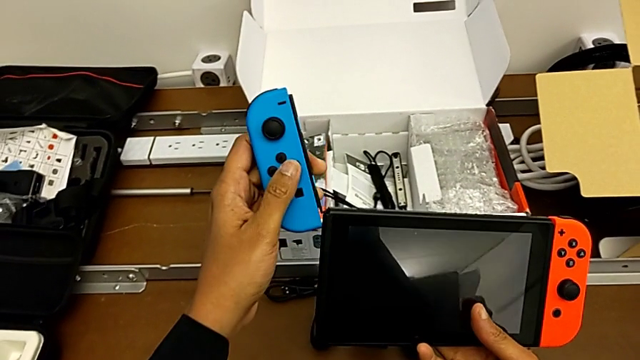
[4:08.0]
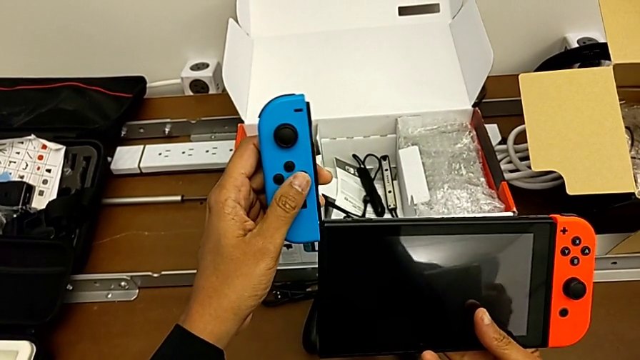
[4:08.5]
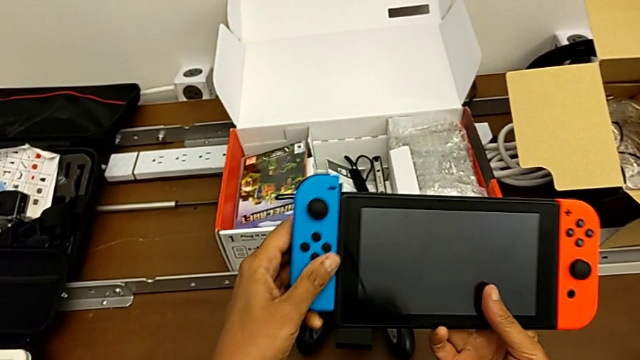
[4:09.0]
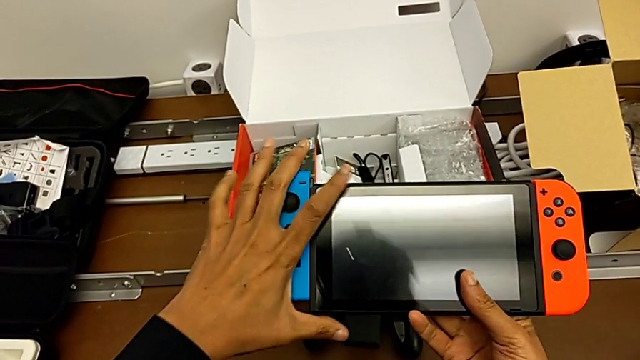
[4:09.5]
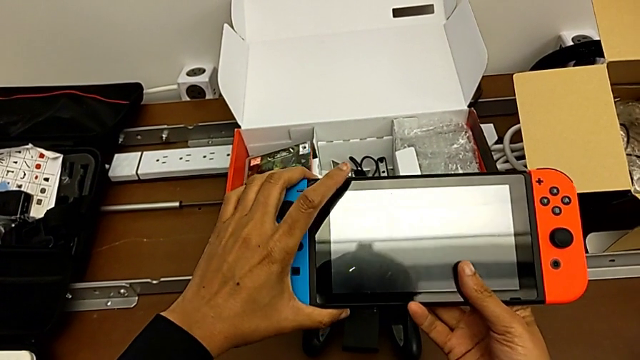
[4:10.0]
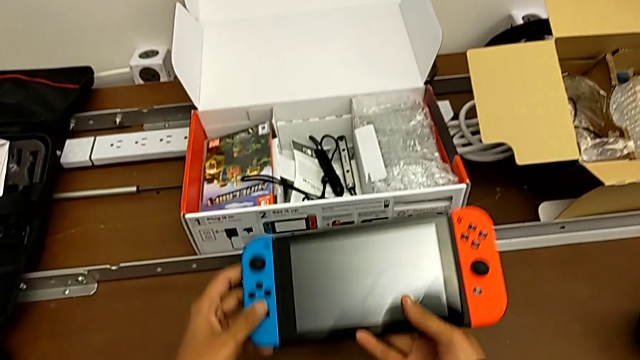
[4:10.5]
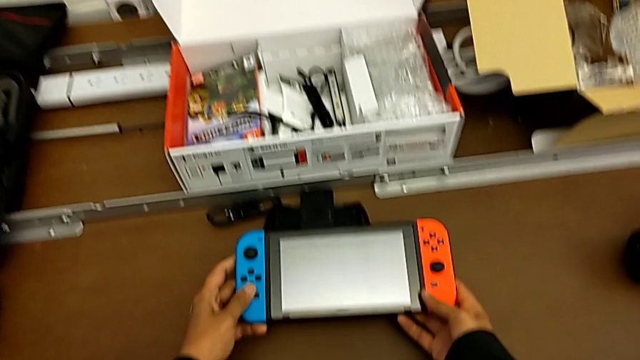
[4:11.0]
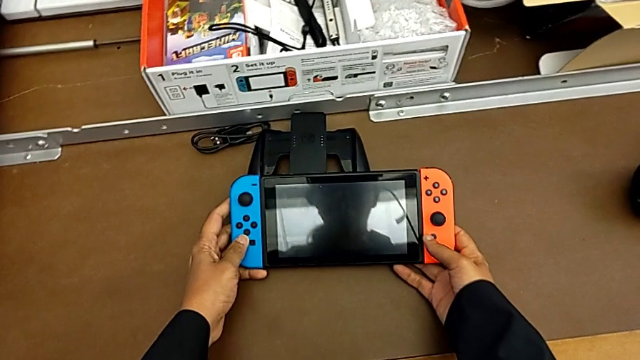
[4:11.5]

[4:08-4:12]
The camera wearer is assembling the Joy-Con controller into the Nintendo Switch. They begin to insert the blue Joy-Con controller.

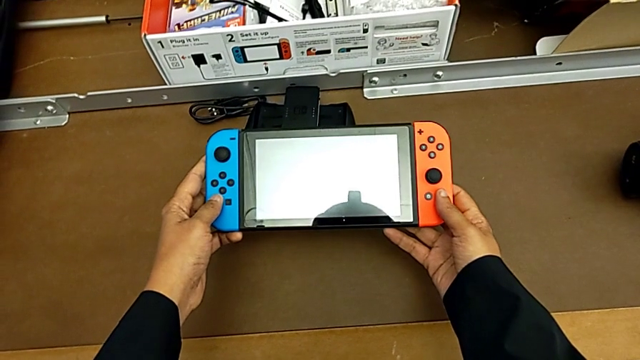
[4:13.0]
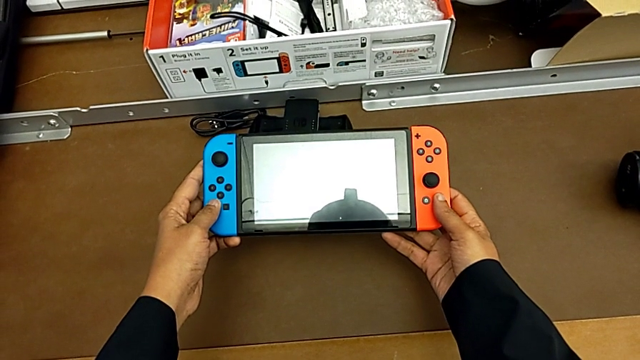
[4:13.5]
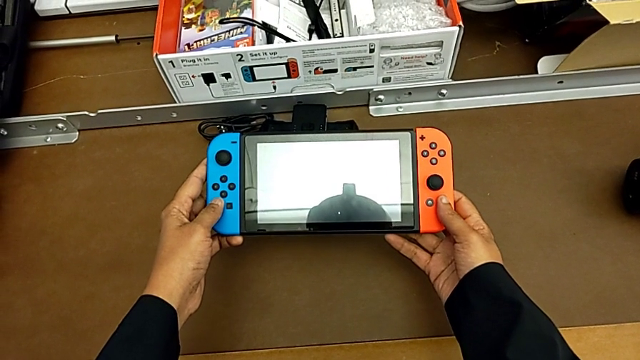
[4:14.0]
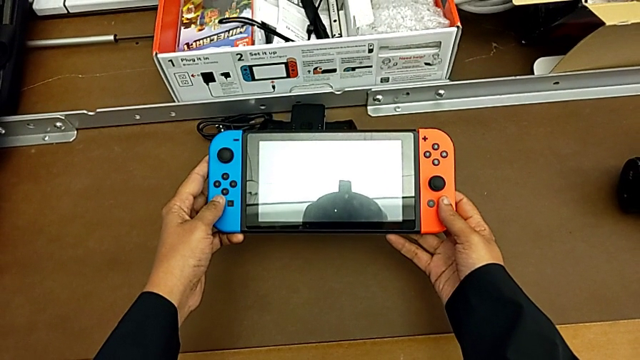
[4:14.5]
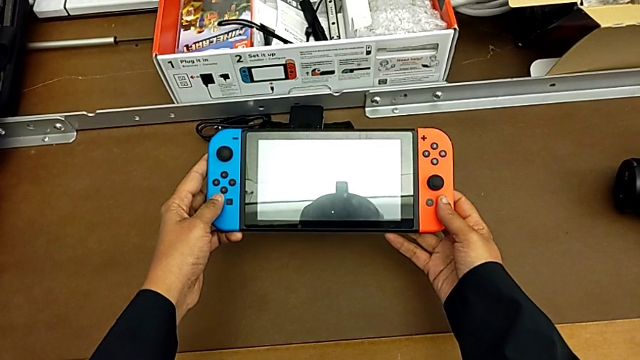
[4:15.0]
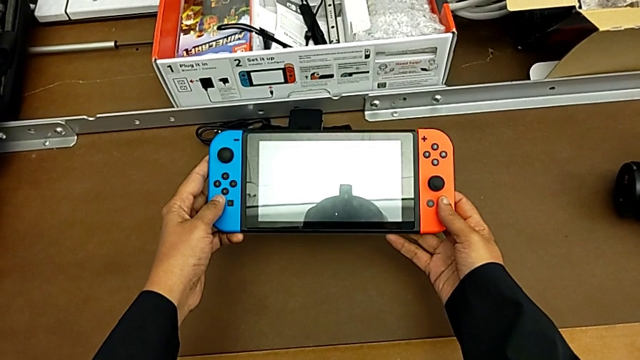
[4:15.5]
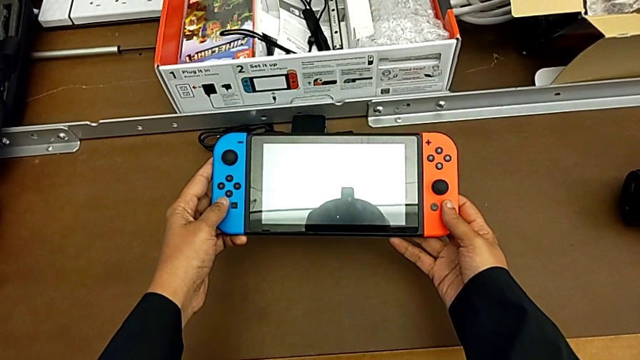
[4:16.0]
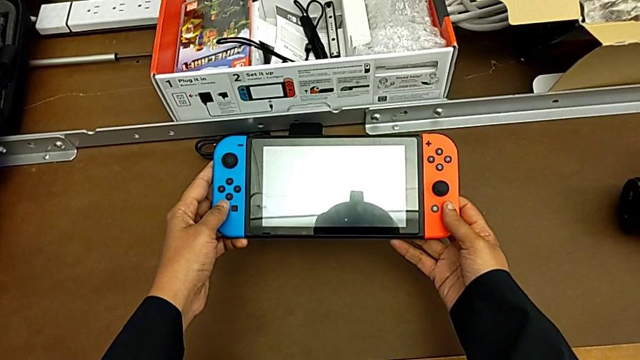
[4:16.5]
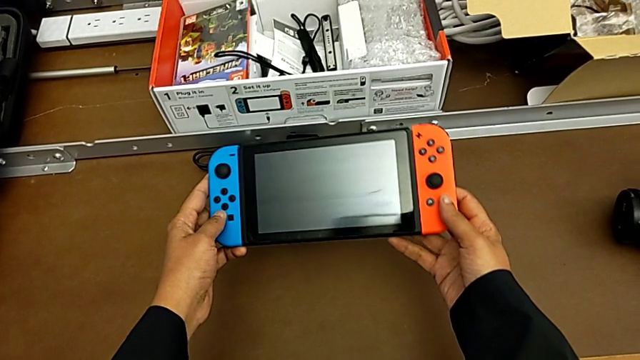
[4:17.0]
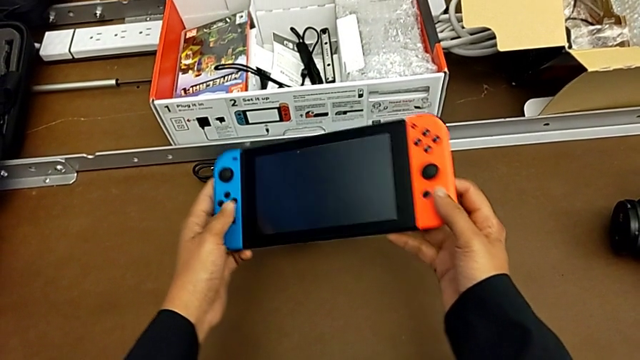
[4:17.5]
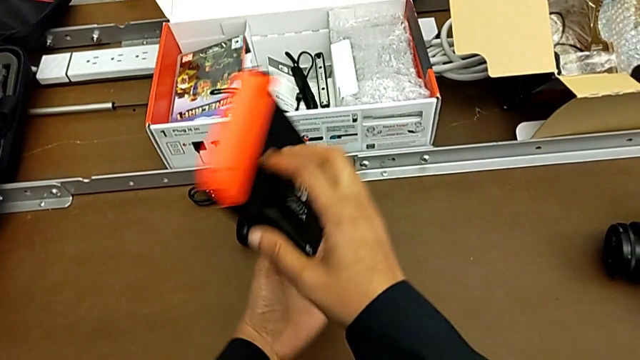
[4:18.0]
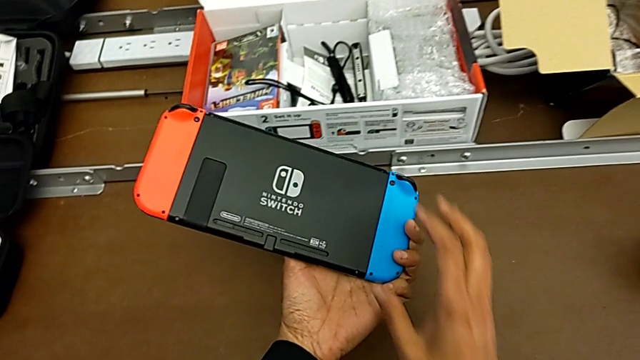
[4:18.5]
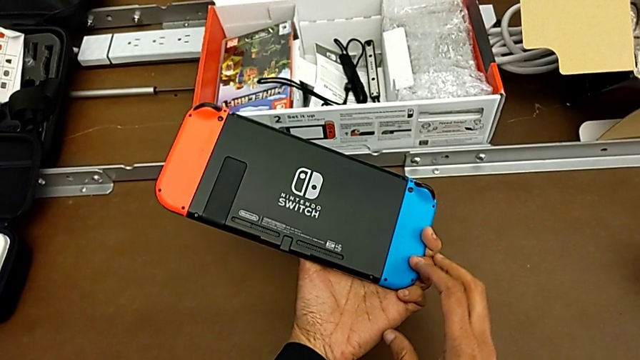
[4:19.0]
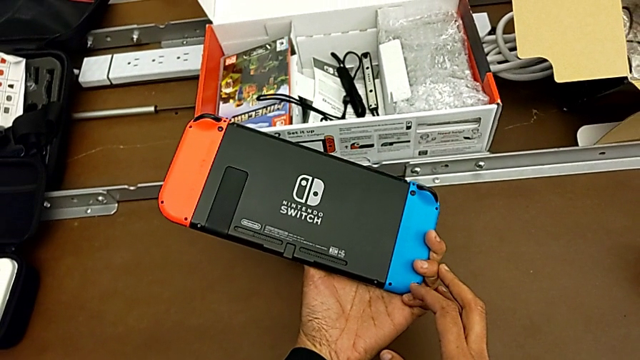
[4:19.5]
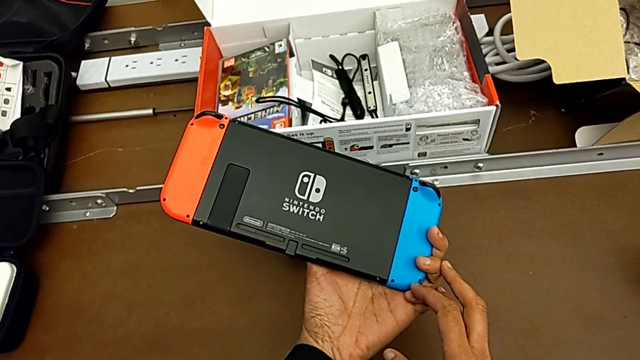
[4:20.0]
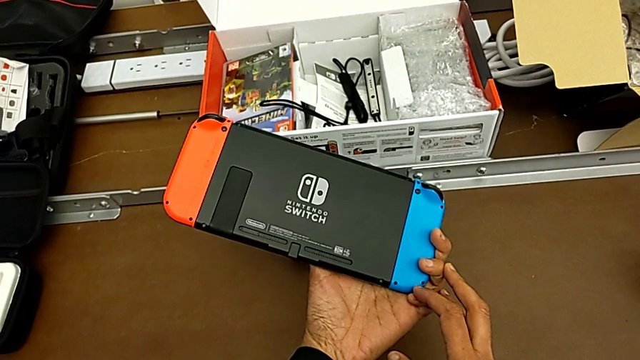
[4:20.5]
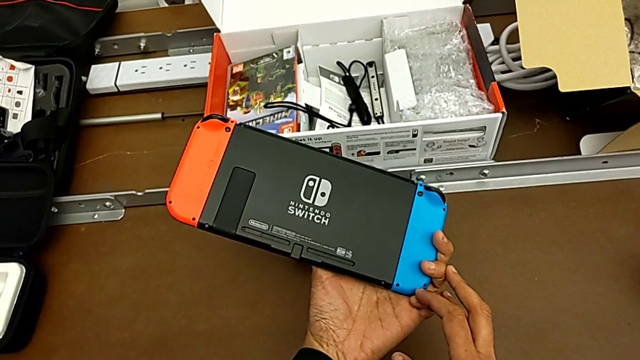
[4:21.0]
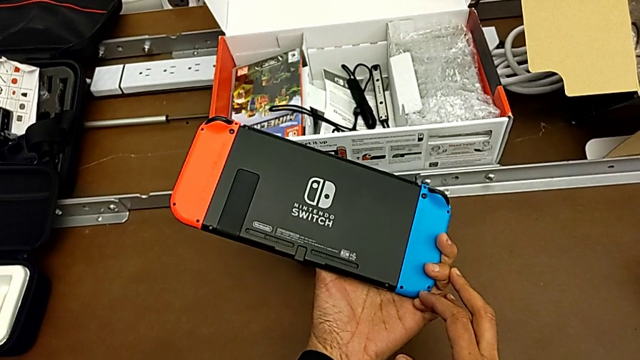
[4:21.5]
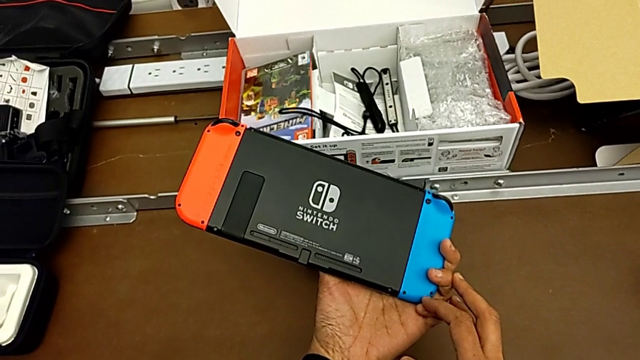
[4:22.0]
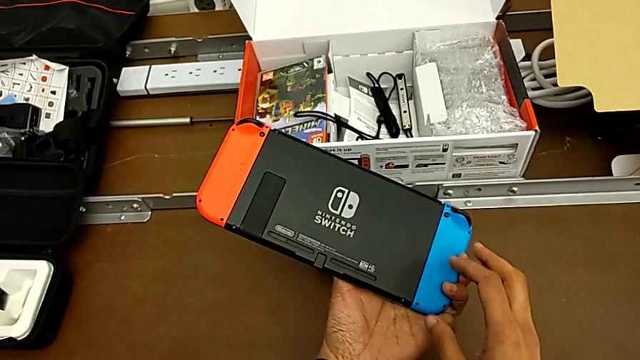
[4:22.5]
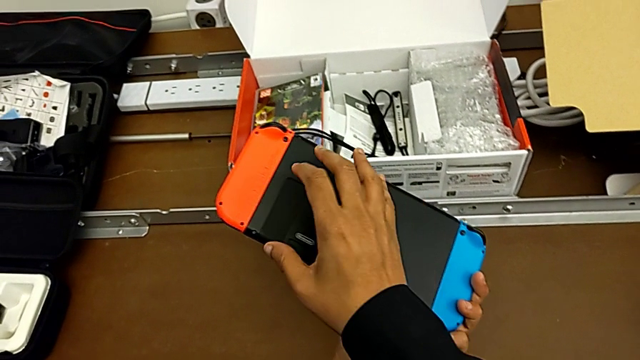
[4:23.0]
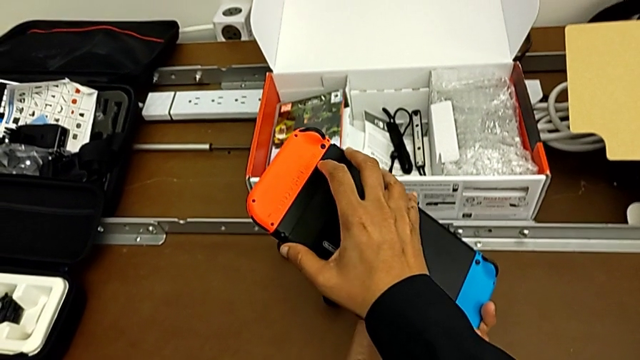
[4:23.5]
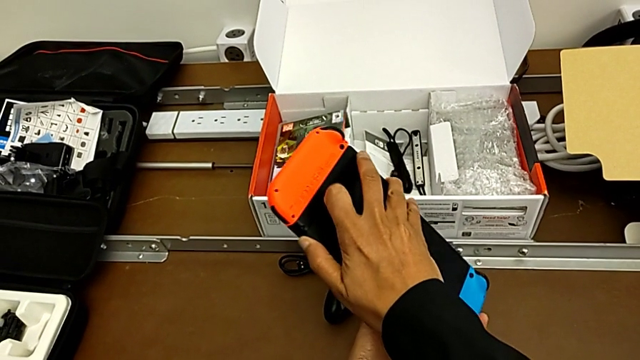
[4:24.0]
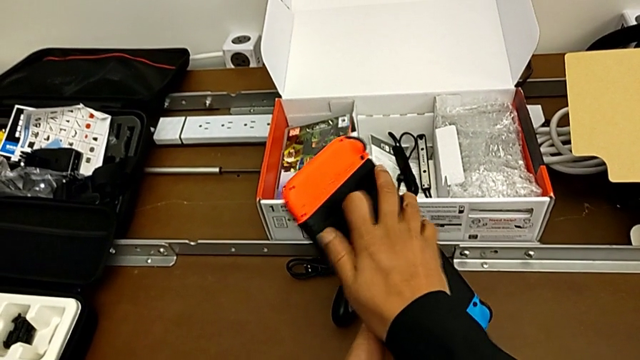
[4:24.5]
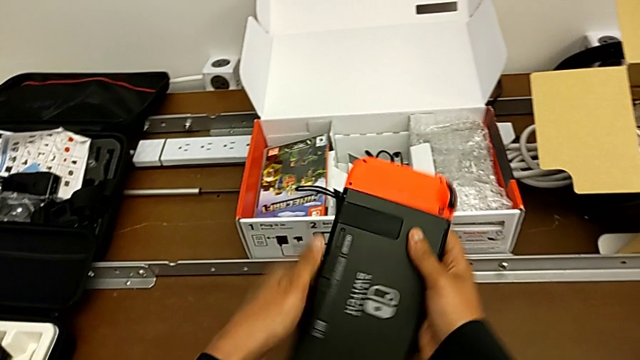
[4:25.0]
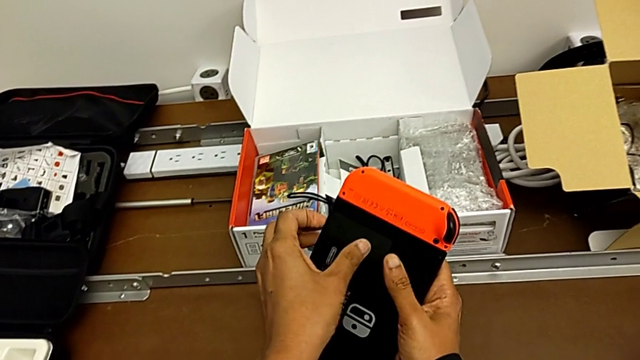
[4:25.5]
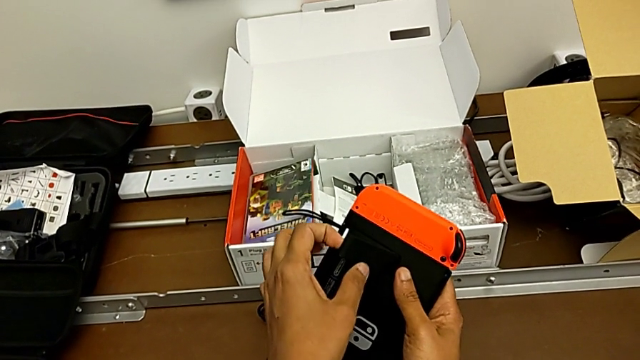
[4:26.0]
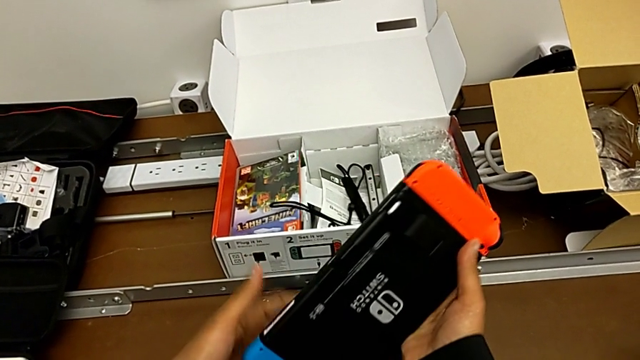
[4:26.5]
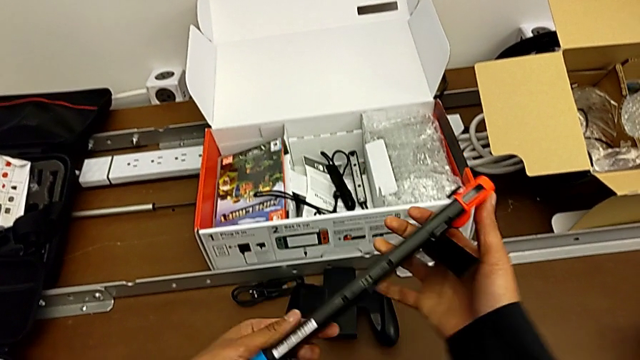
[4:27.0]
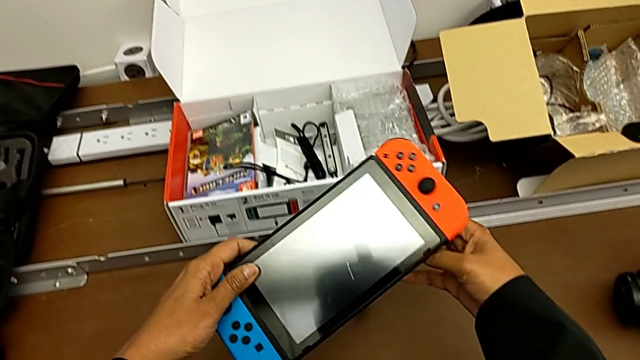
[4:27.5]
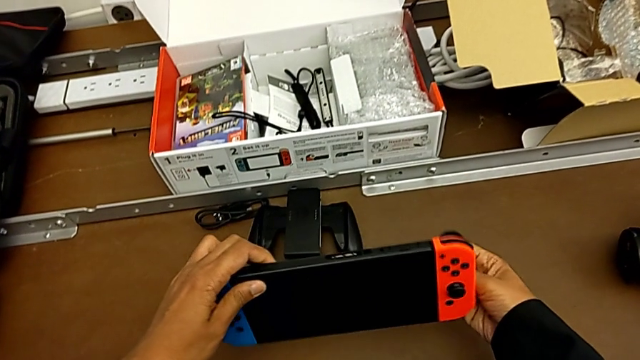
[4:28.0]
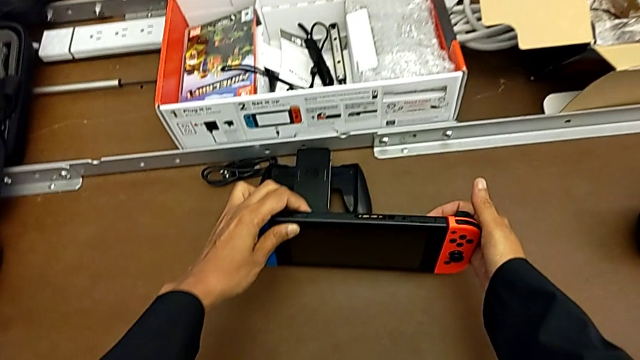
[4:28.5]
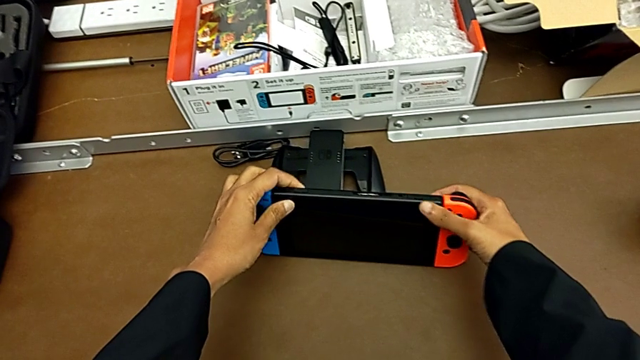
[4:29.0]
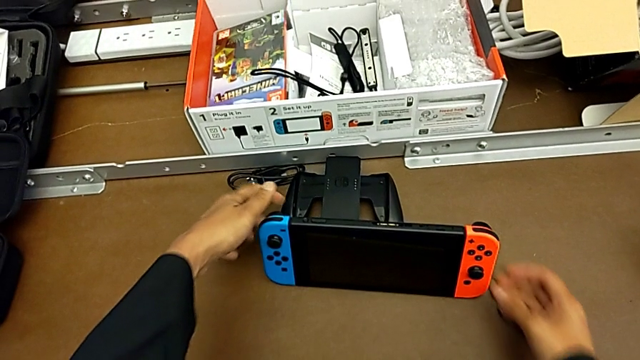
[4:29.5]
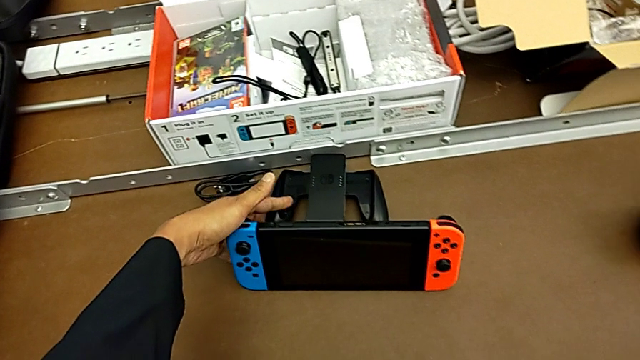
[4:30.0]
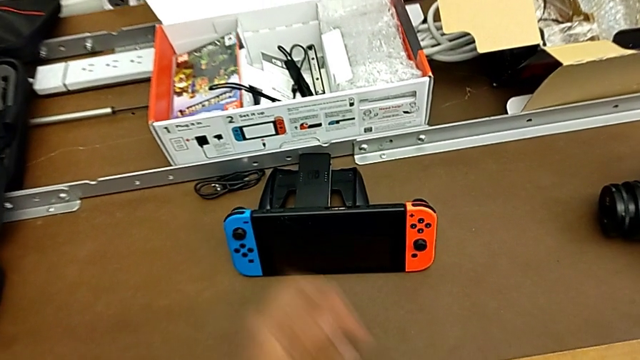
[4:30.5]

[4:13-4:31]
The camera wearer stands the Nintendo Switch with the kickstand. They turn the Nintendo Switch, grab the kickstand, turn the Nintendo Switch, open the kickstand and begin to place the Nintendo Switch.
